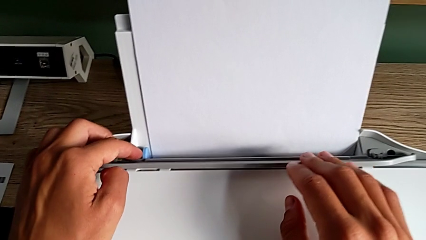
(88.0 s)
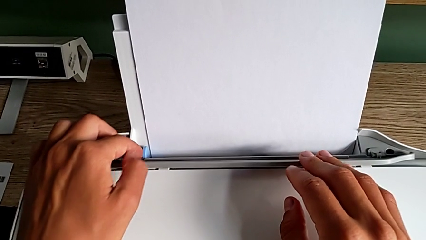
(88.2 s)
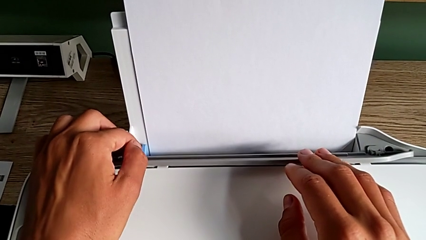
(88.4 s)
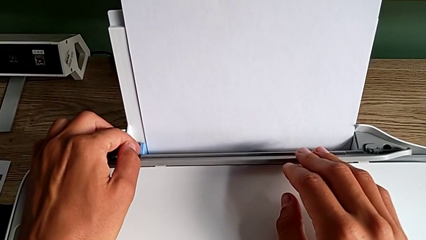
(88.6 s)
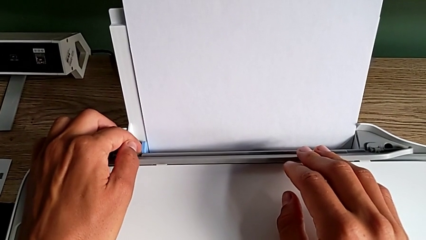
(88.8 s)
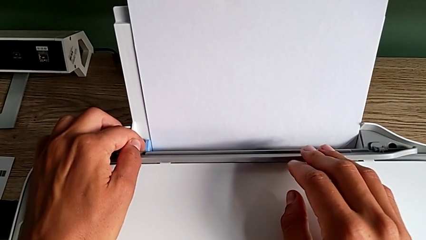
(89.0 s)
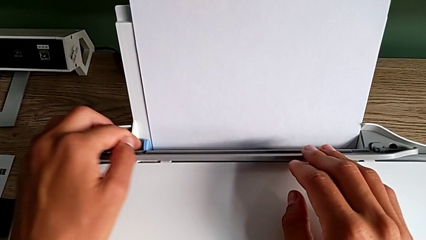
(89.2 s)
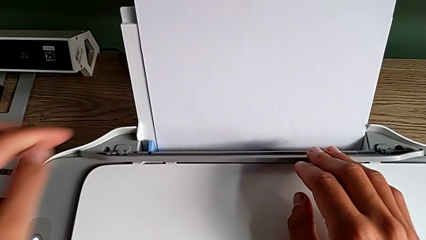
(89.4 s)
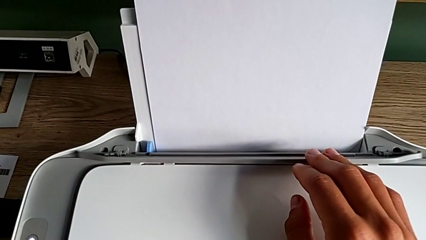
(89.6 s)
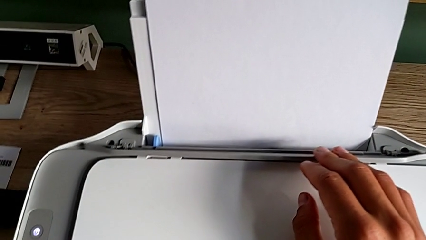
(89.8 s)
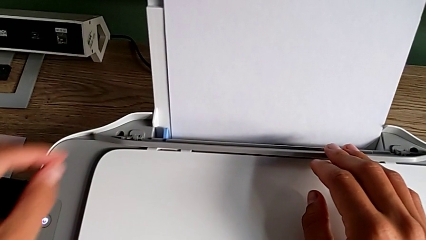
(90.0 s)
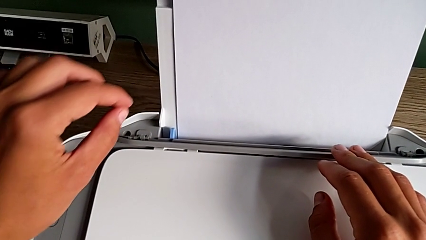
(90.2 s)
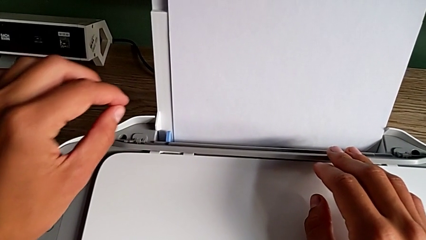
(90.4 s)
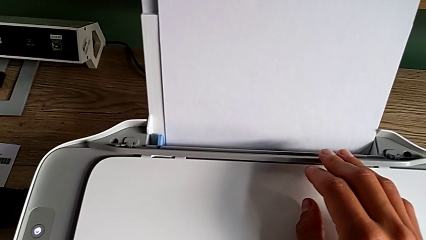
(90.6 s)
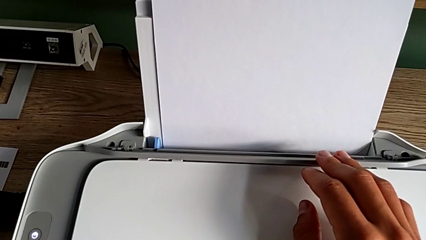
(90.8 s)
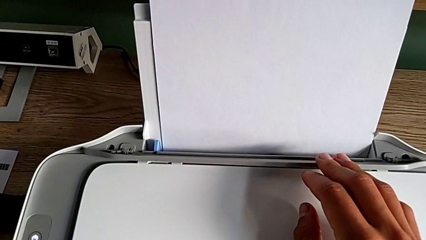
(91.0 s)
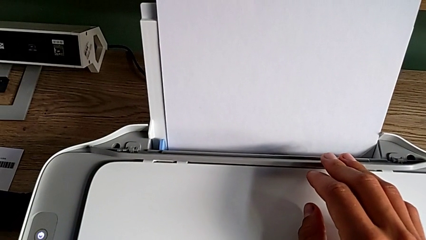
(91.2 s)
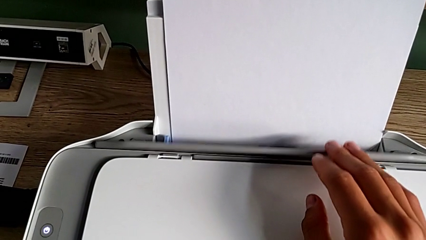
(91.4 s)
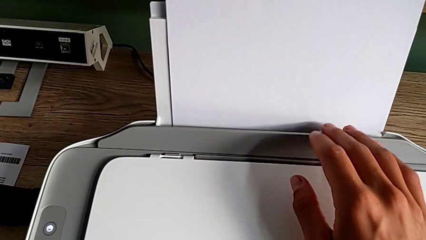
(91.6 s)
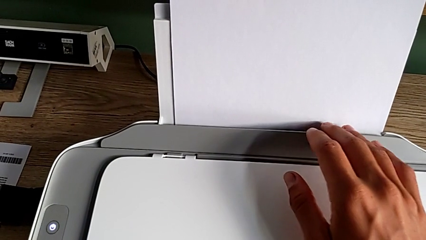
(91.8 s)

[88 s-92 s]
The camera wearer is aligning the paper stack. They align the paper stack and close the tray shield.

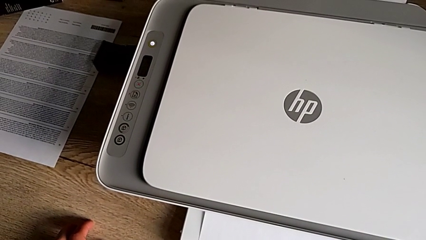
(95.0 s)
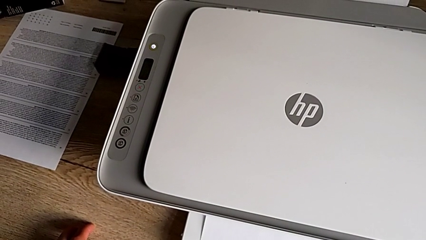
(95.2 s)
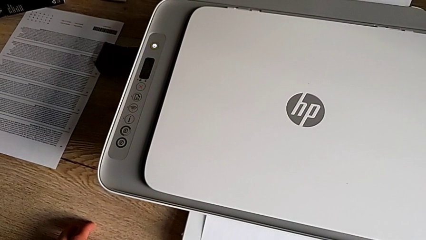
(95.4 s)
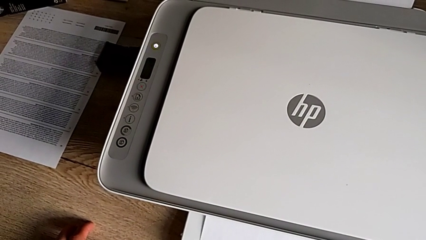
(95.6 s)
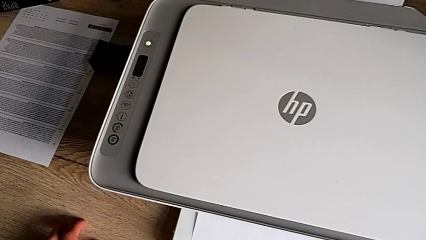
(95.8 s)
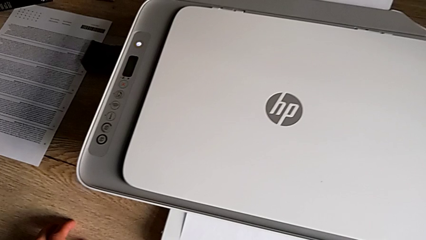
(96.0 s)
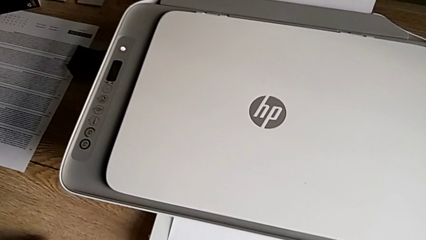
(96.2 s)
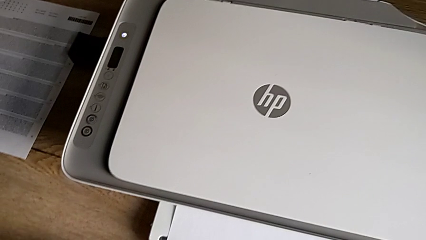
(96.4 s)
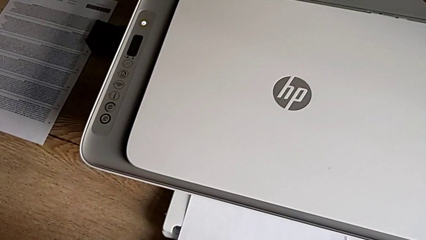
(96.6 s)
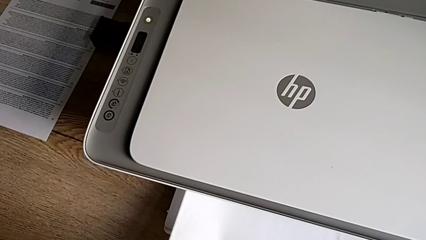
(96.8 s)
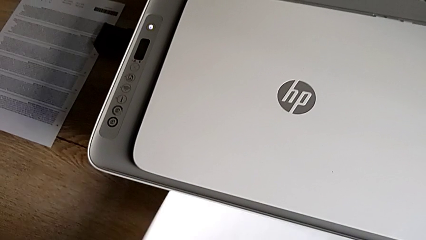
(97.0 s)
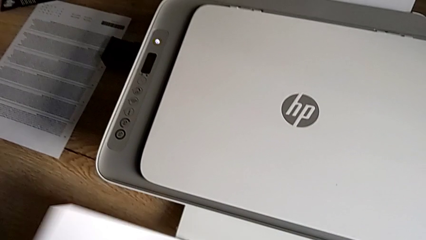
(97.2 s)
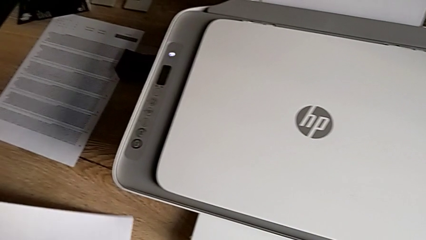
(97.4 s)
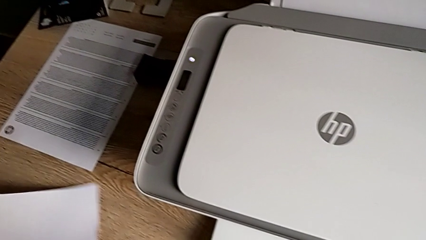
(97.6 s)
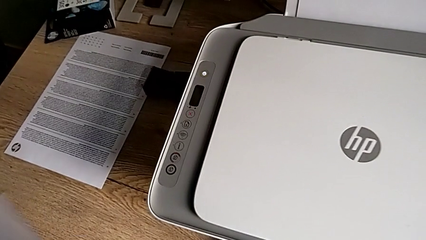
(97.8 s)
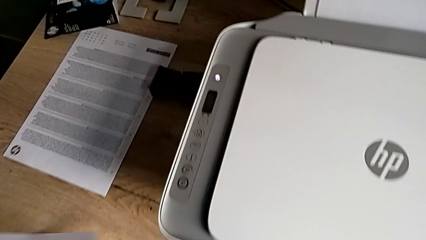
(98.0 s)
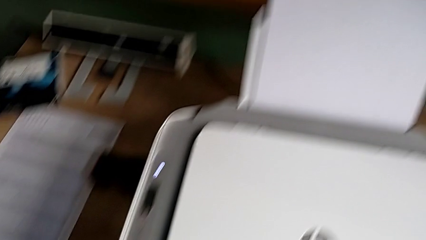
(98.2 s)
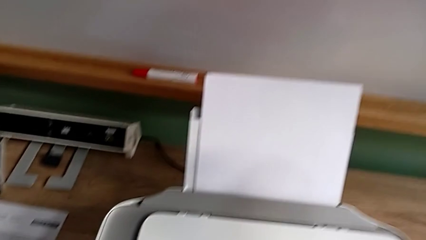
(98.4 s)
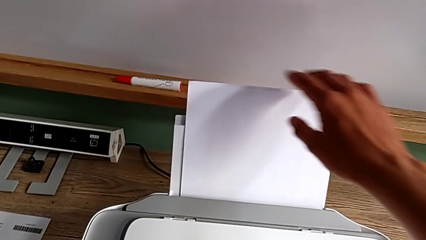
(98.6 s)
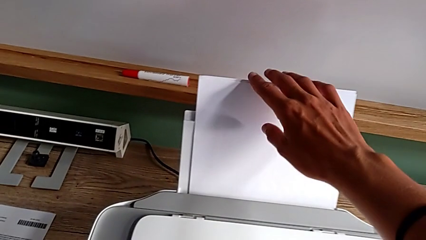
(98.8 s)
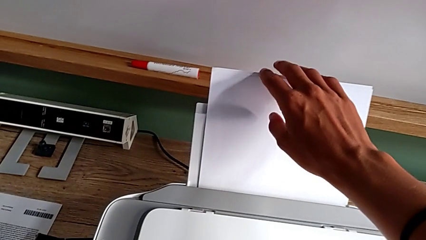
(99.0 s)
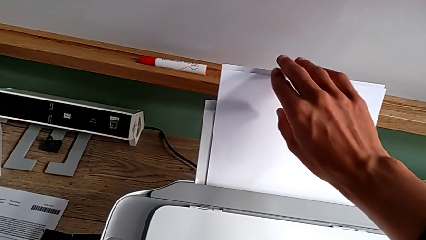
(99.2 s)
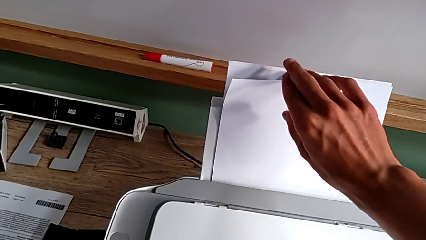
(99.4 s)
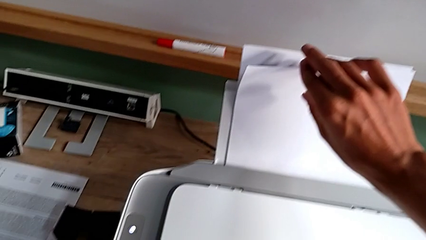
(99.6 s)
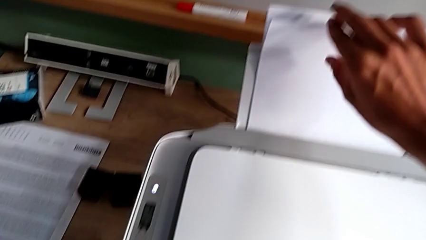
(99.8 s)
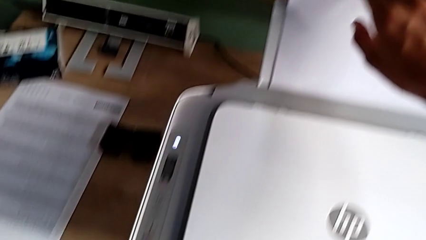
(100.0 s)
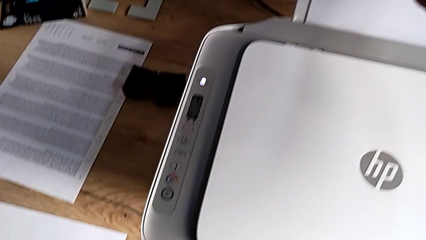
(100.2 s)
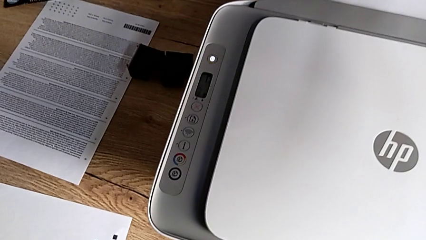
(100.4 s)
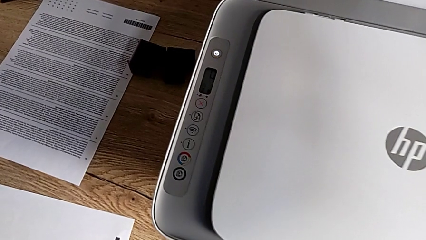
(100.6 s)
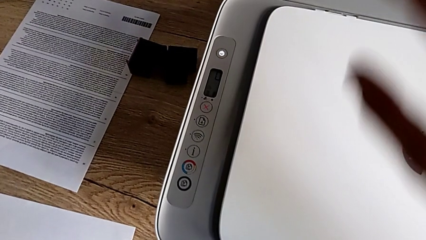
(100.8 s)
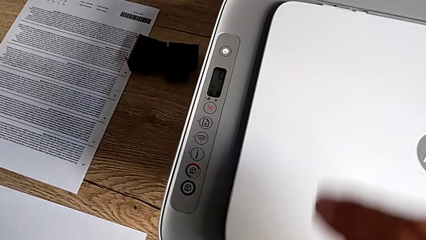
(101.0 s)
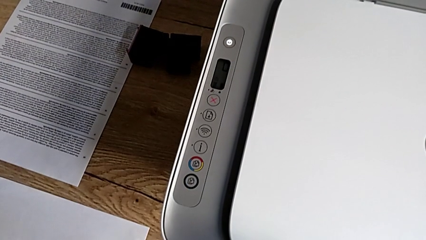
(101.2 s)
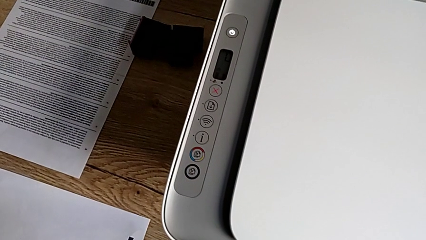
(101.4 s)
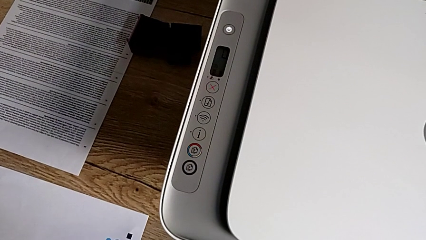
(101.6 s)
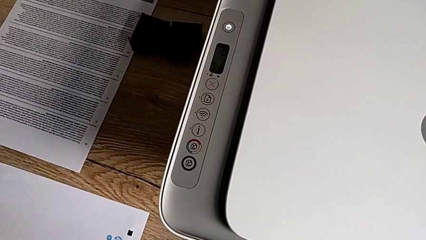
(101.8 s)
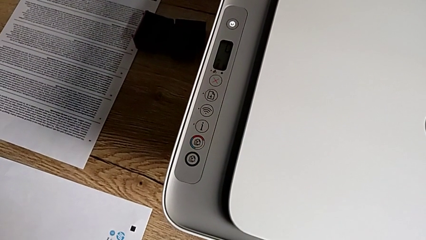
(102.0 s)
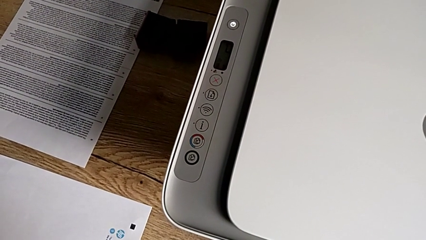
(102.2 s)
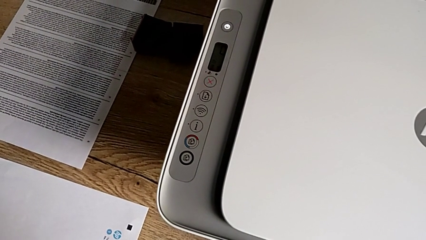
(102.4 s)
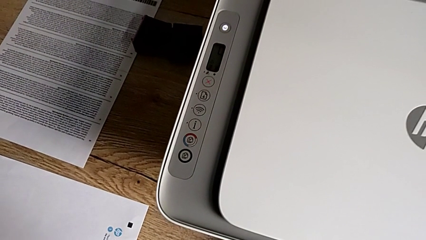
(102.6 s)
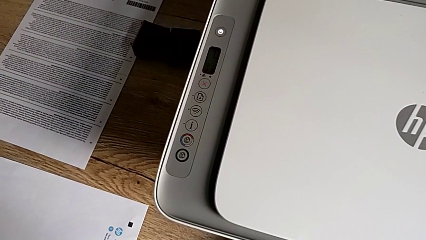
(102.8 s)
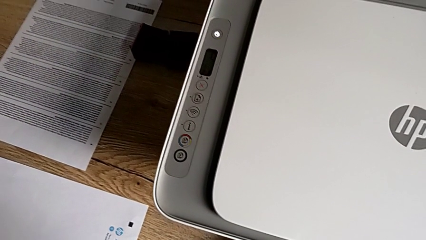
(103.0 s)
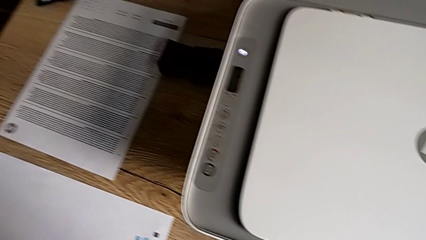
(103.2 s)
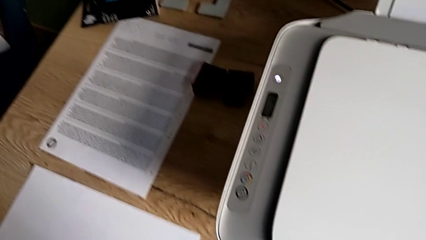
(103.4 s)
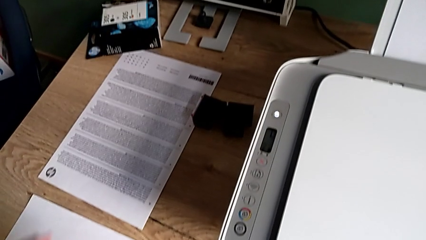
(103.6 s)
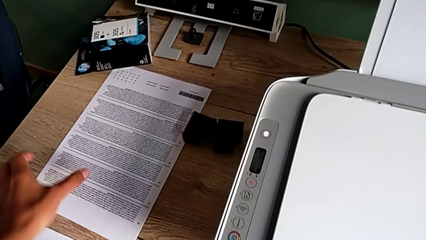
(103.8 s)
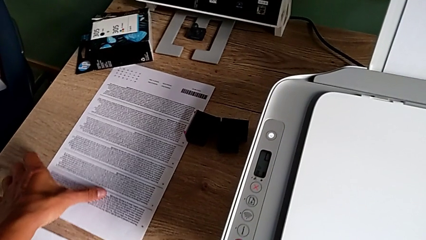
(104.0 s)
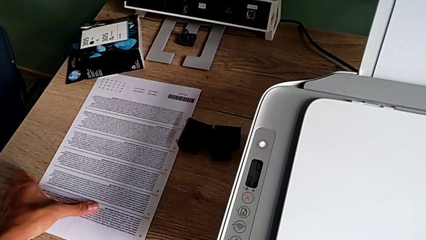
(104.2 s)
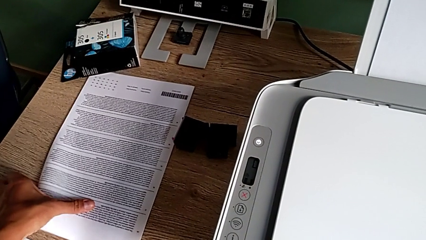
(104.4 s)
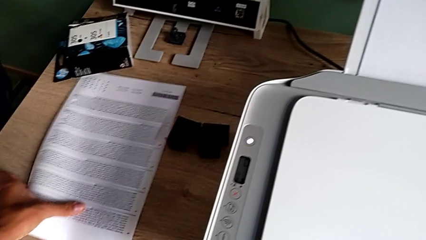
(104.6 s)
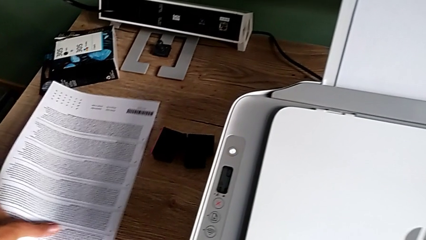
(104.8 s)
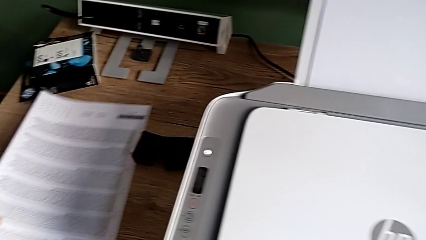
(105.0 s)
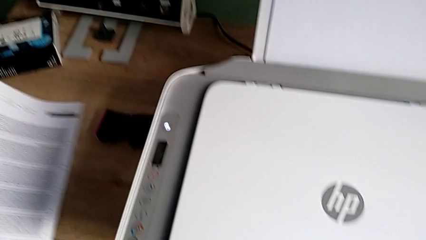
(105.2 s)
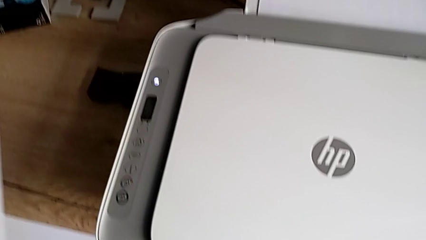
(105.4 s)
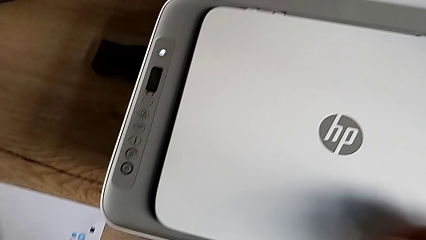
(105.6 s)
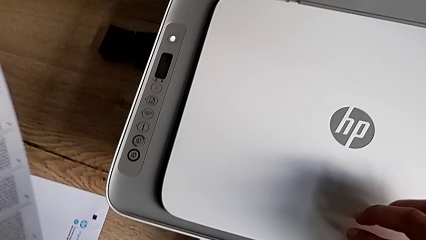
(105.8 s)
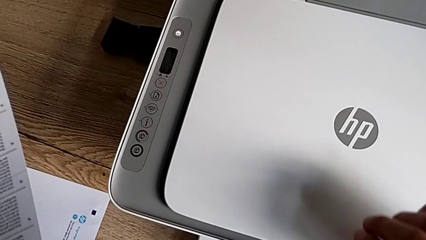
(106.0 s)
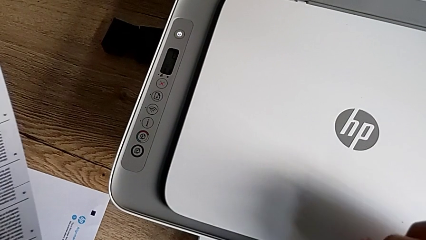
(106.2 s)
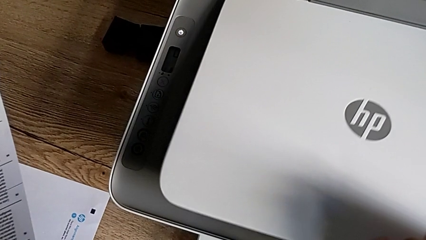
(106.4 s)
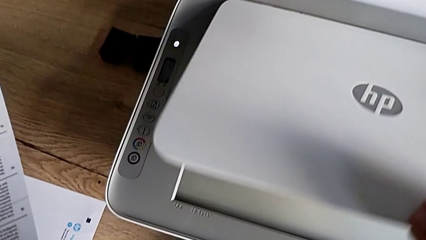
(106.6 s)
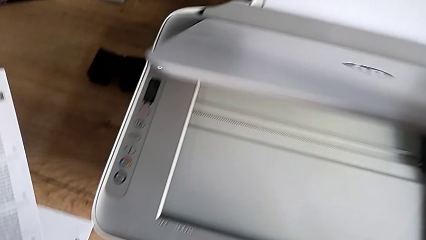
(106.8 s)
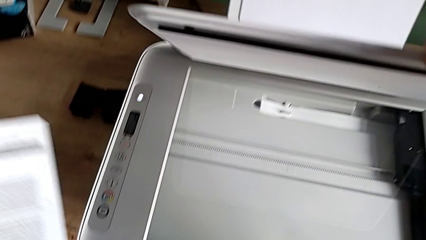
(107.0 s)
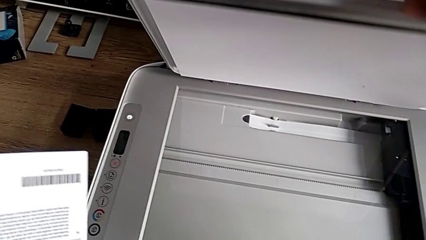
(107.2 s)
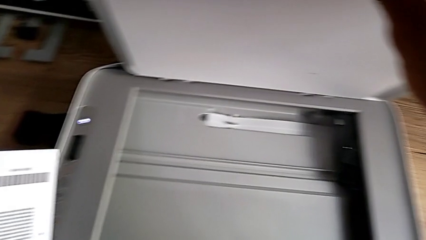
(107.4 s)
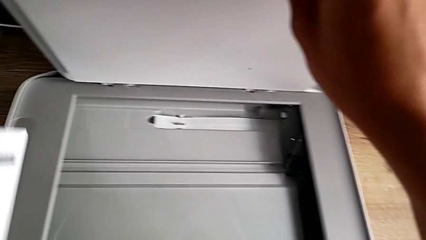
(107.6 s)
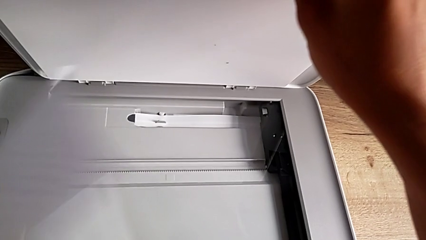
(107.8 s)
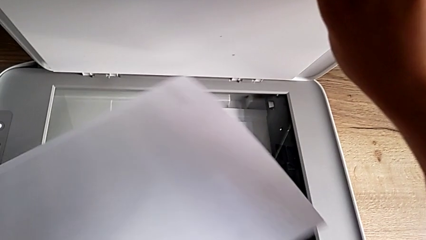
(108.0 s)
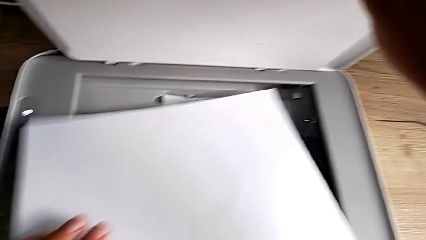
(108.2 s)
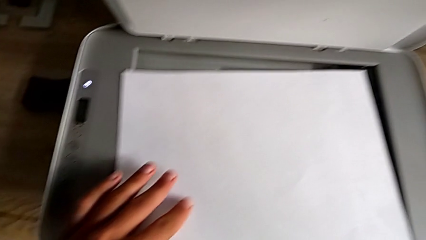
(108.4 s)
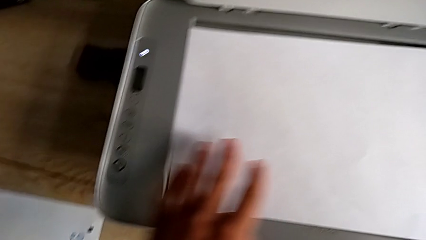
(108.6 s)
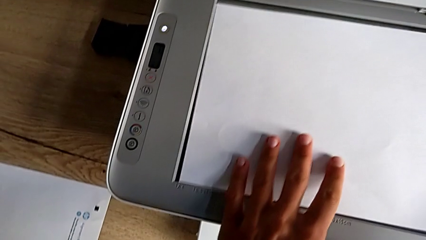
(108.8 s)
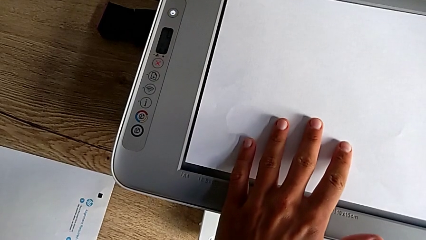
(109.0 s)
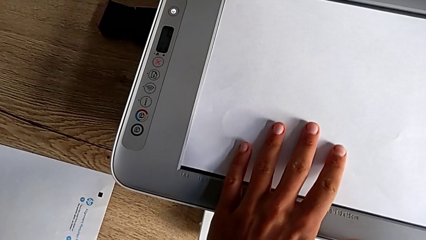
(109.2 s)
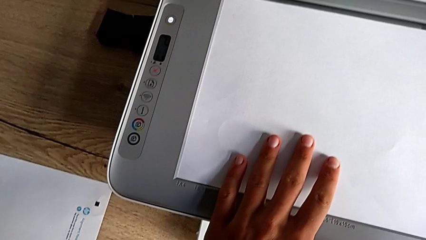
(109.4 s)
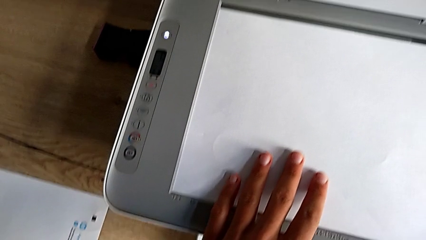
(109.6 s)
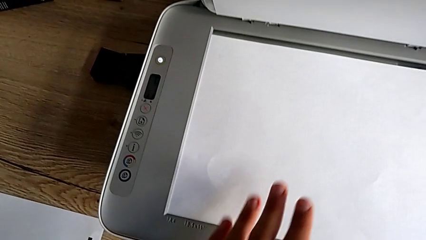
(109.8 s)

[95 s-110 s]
The camera wearer is making the photocopy. They grab the paper stack, open the copy gate and place the paper stack.
